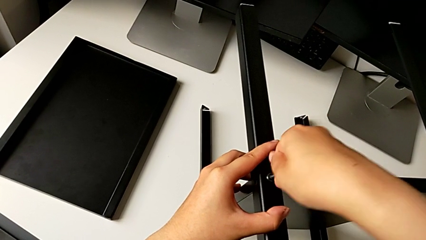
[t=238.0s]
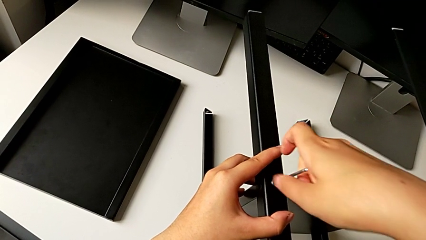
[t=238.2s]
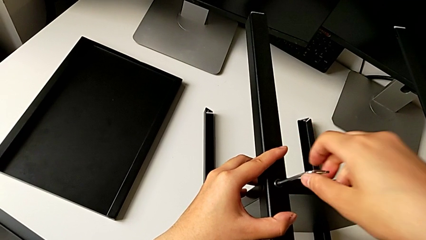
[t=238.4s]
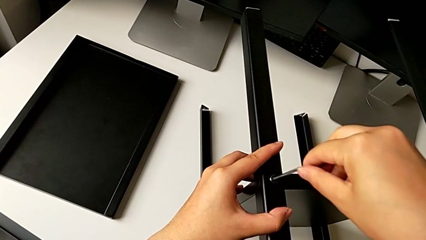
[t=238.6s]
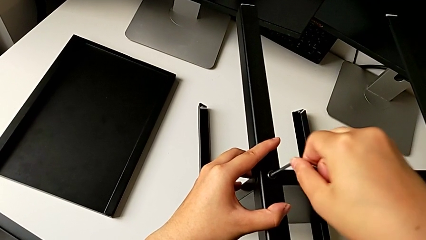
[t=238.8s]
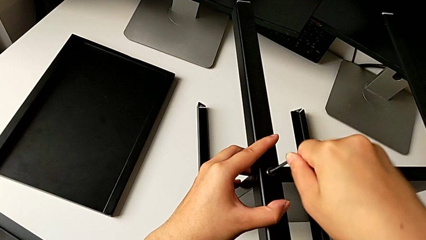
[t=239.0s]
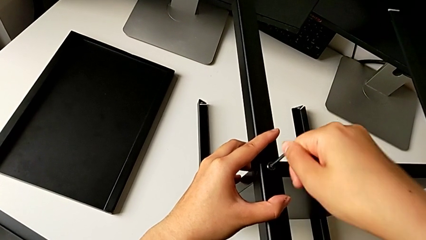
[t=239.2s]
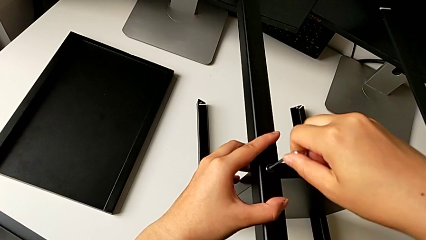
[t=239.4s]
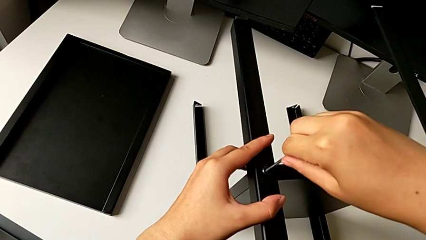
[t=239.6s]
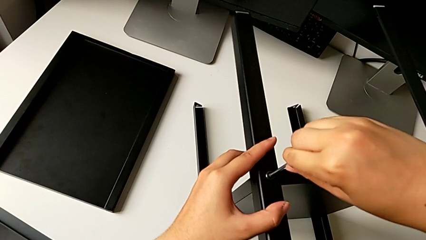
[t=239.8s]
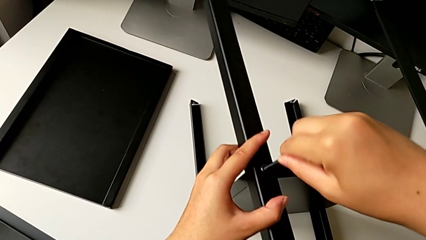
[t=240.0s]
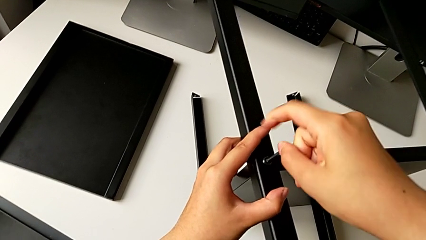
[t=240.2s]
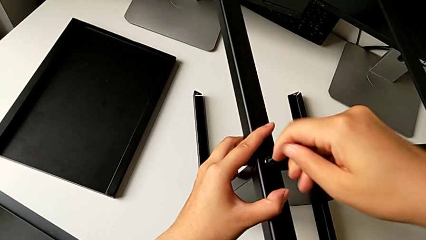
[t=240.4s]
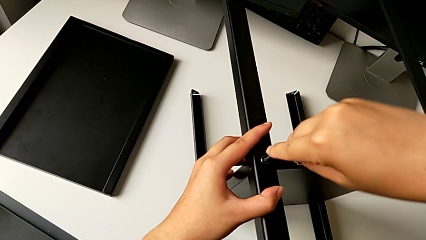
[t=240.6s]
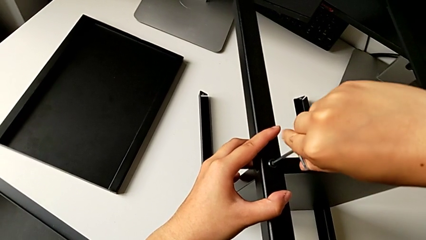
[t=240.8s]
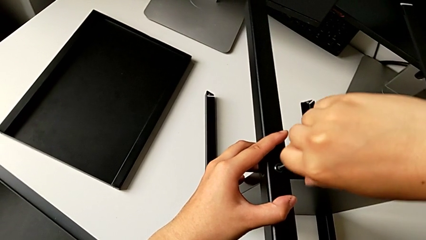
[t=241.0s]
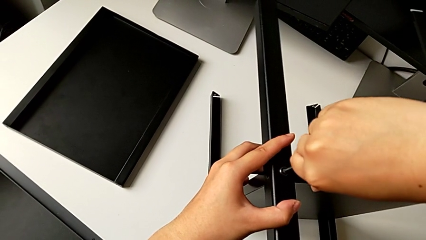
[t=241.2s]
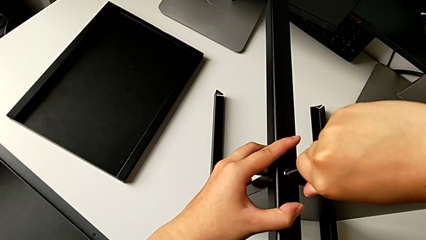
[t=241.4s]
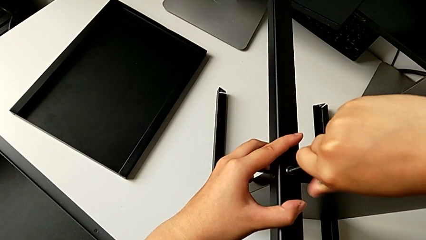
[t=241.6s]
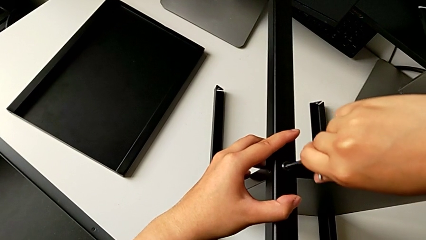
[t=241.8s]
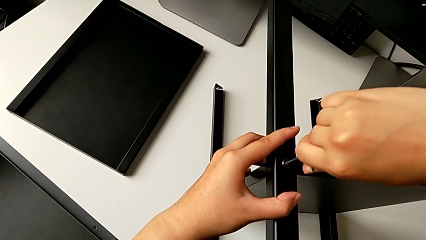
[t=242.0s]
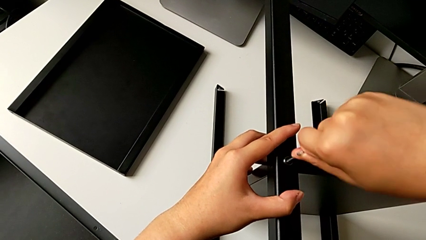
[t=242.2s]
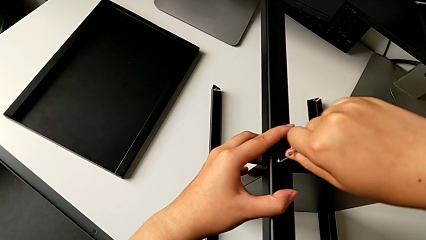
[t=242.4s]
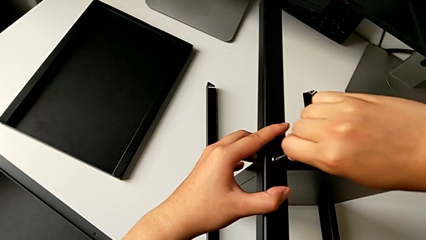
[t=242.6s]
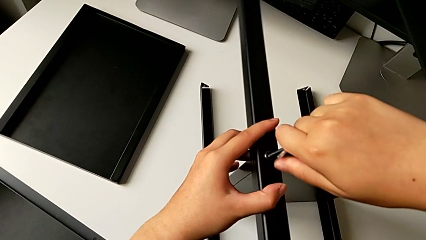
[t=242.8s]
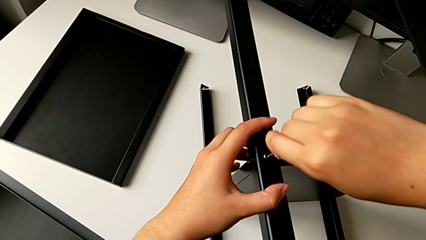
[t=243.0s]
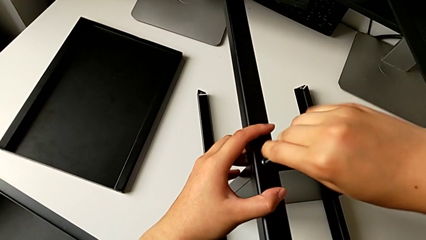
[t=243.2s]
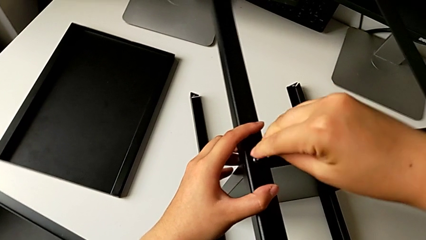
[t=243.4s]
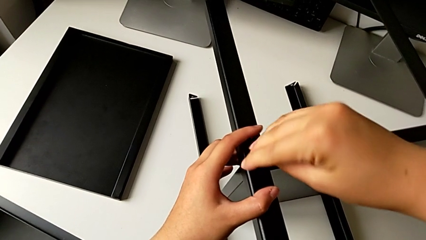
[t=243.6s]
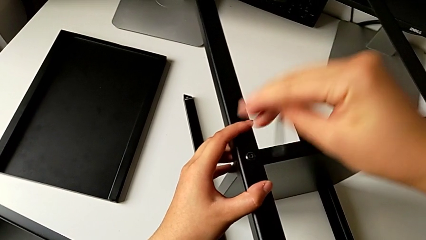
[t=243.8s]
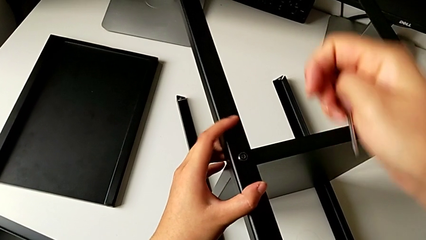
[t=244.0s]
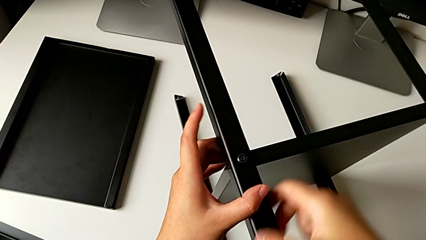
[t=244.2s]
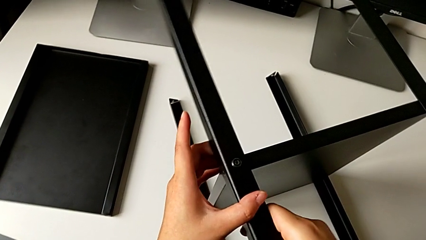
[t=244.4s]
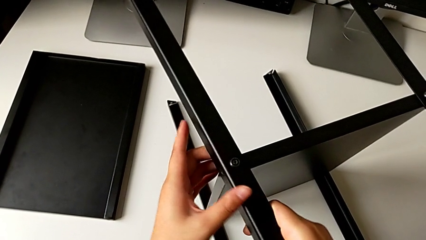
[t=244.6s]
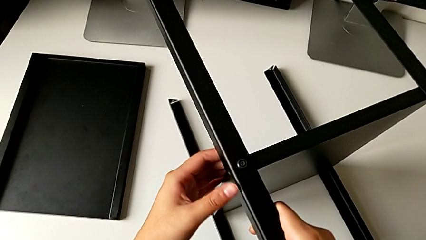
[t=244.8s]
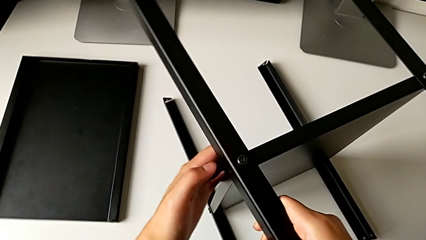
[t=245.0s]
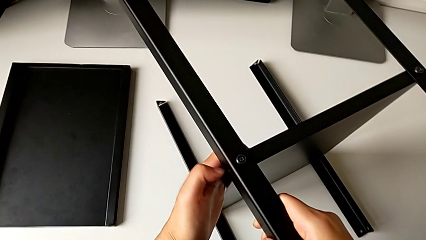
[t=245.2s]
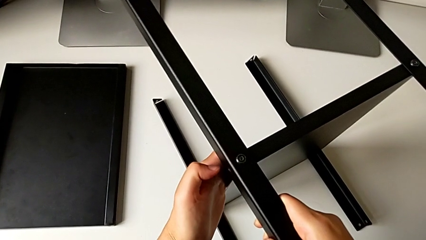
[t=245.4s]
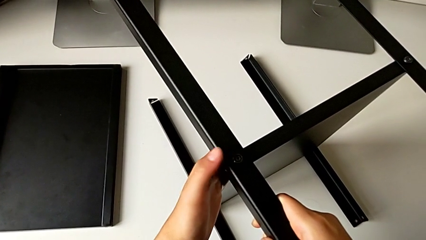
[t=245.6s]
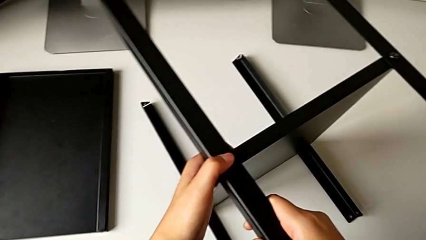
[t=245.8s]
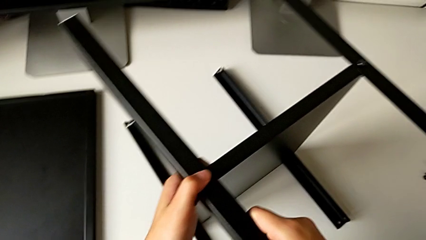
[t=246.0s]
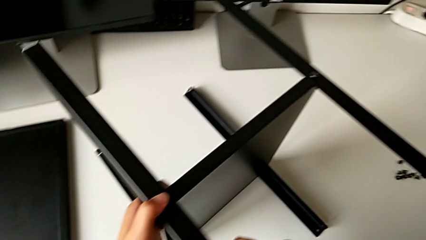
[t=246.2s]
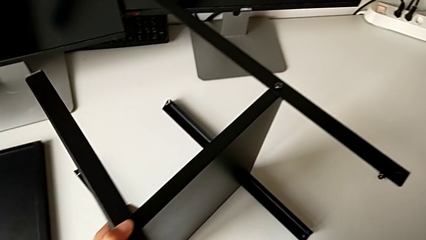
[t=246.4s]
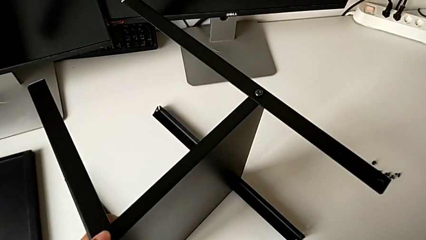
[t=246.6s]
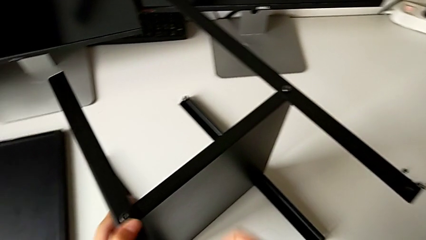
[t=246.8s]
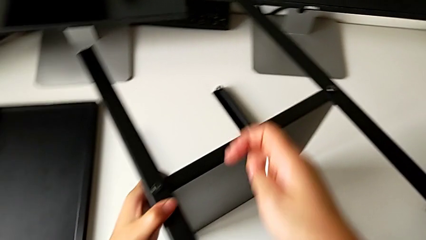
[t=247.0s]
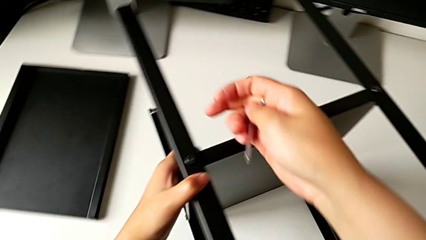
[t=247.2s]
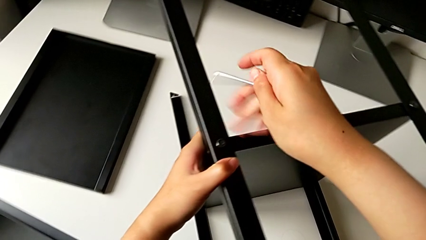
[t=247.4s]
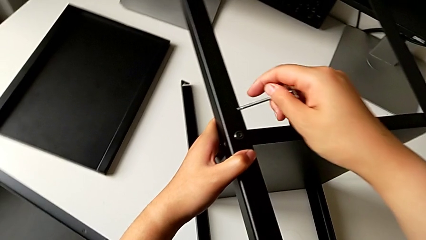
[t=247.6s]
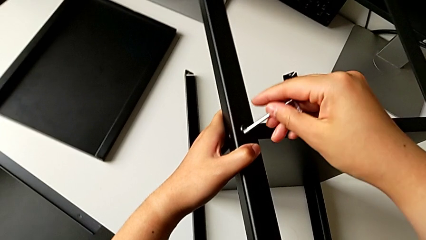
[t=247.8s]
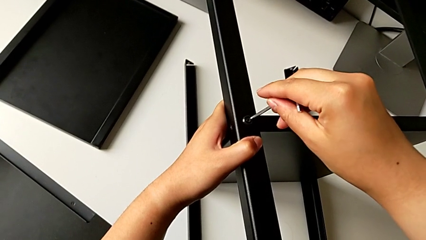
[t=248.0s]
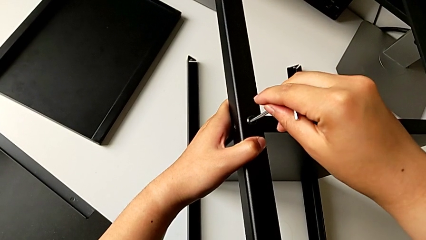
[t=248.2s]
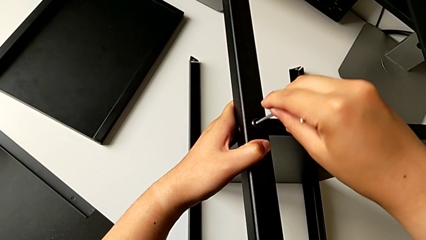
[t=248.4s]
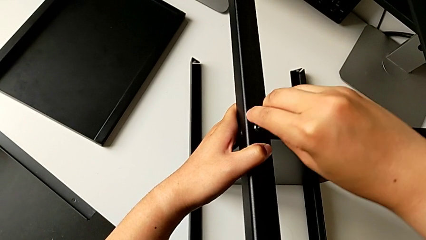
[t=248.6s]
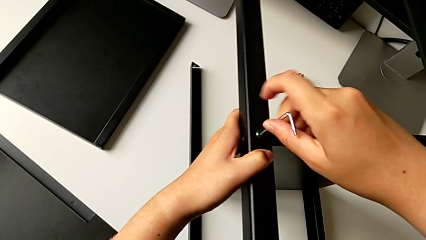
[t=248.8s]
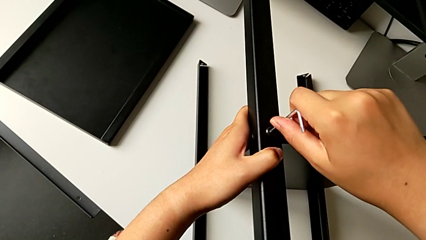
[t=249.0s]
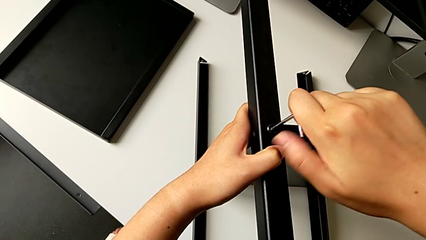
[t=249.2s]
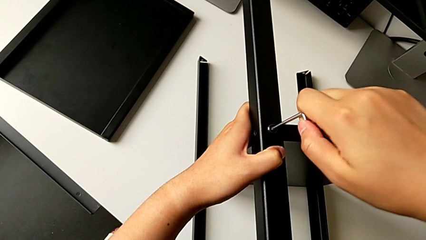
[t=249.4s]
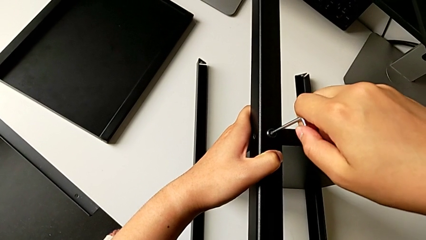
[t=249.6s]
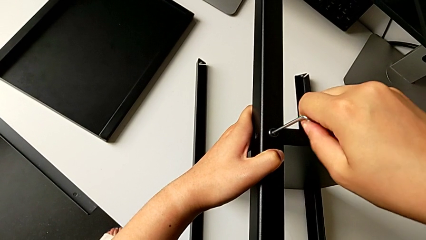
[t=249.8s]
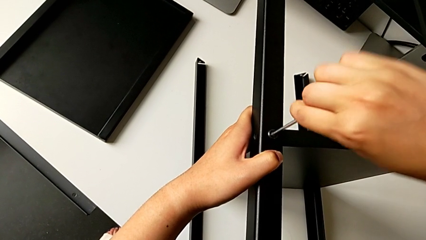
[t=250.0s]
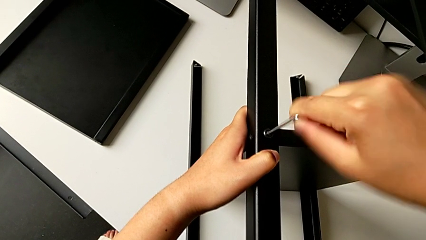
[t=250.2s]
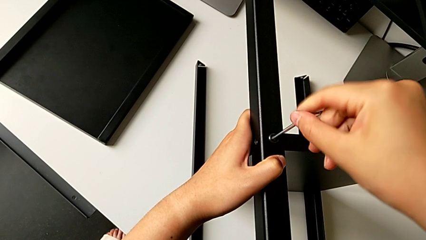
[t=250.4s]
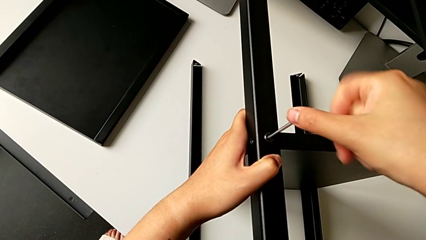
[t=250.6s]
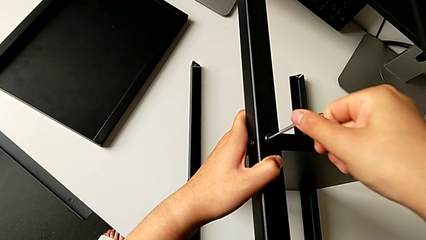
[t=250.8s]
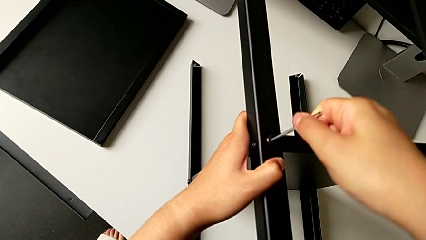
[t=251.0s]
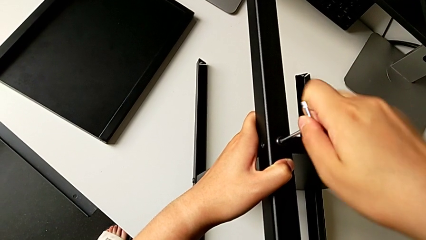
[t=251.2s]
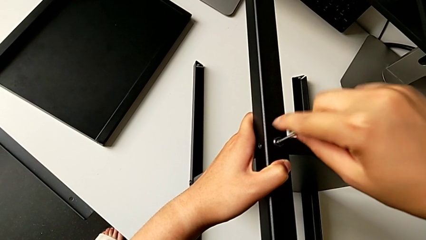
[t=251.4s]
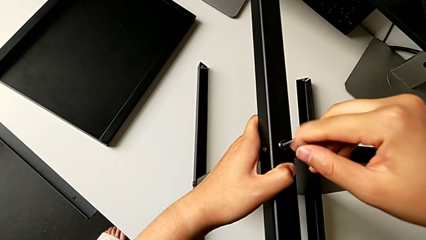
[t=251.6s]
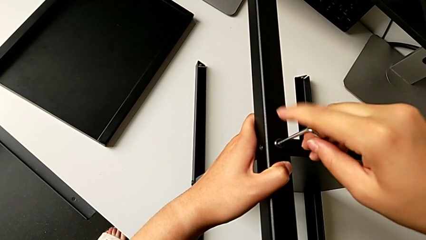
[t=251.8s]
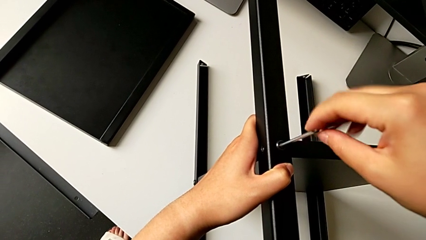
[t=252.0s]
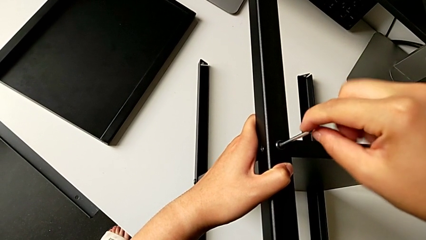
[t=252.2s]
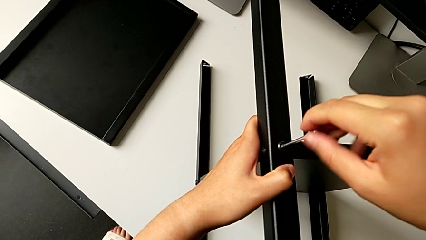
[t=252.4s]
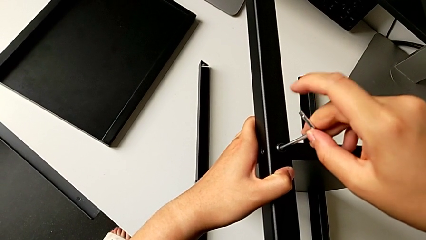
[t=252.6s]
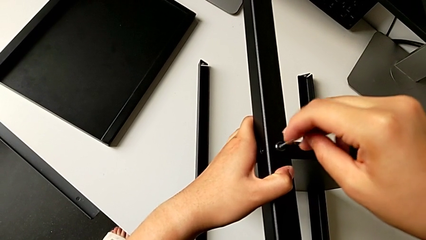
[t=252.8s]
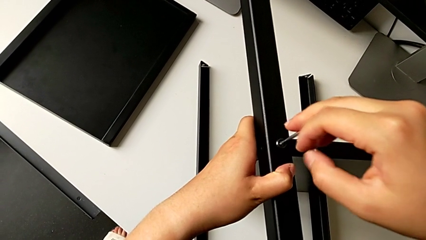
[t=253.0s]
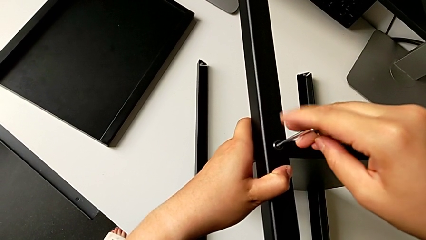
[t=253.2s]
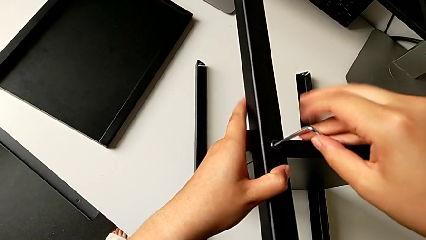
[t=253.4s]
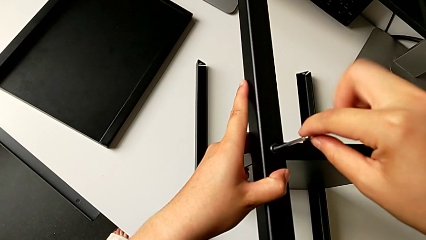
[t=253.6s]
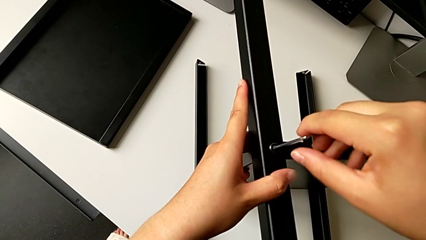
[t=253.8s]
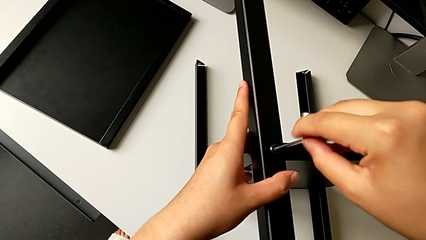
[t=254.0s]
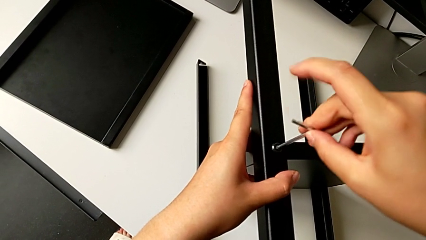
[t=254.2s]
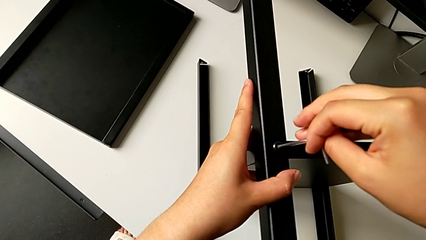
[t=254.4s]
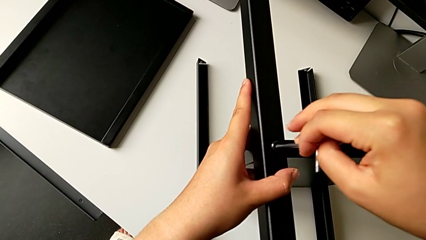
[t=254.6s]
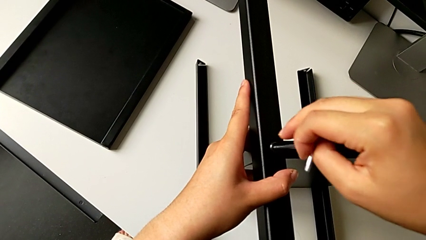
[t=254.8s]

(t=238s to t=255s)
The camera wearer is screwing the fourth leg into the shelf. They keep screwing the sixth hex socket head, withdraw the sixth Allen wrench, align the fourth leg, insert the sixth Allen wrench and unscrew the sixth hex socket head.
